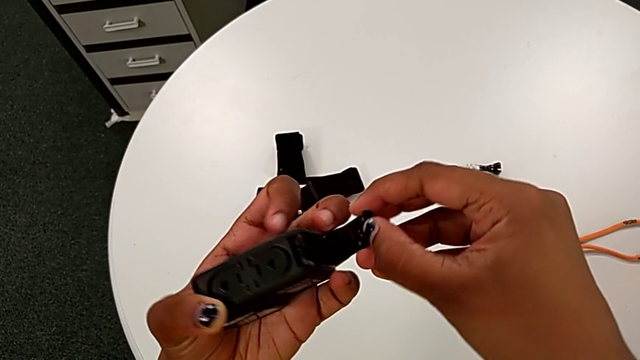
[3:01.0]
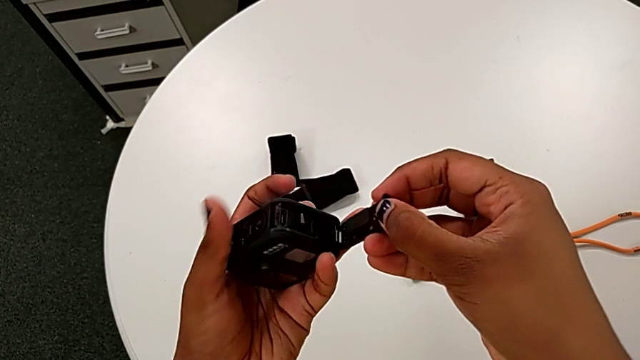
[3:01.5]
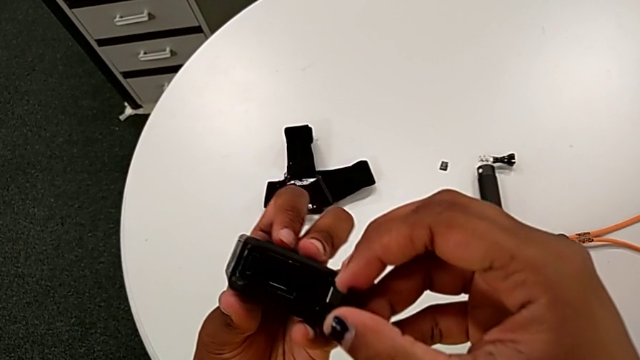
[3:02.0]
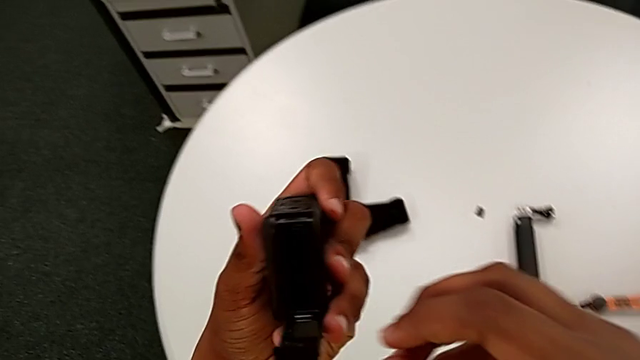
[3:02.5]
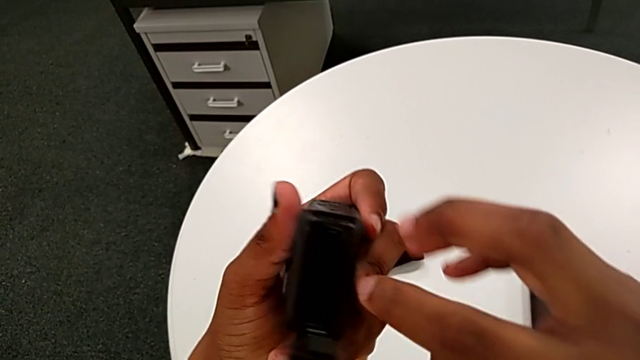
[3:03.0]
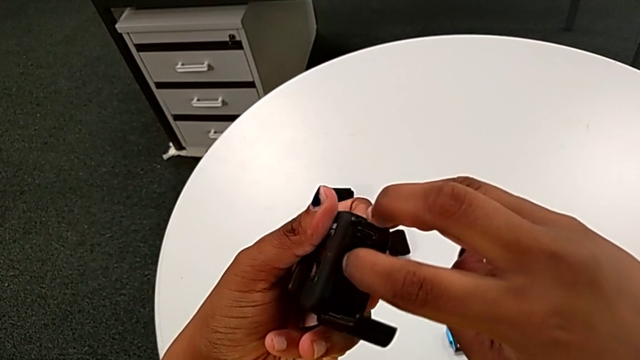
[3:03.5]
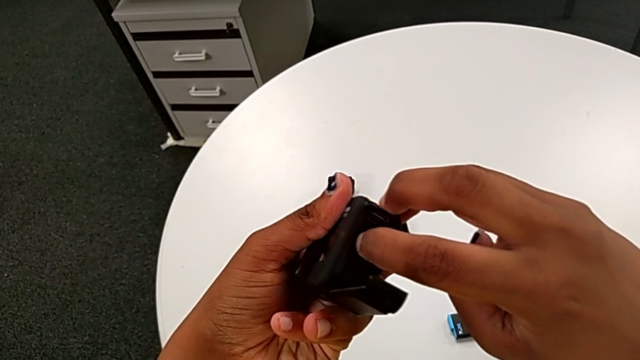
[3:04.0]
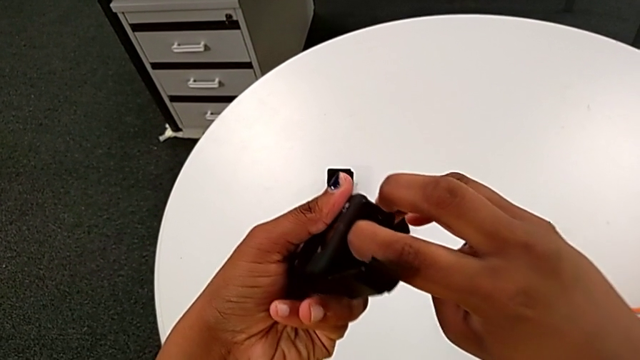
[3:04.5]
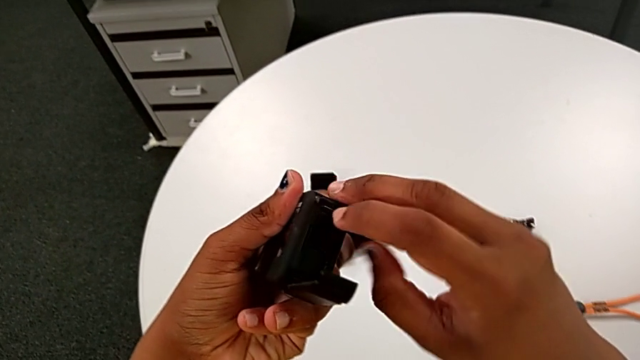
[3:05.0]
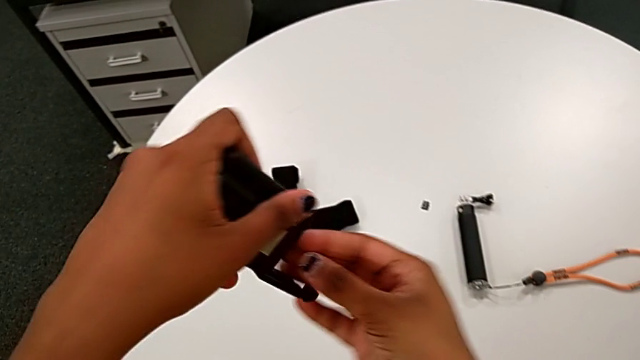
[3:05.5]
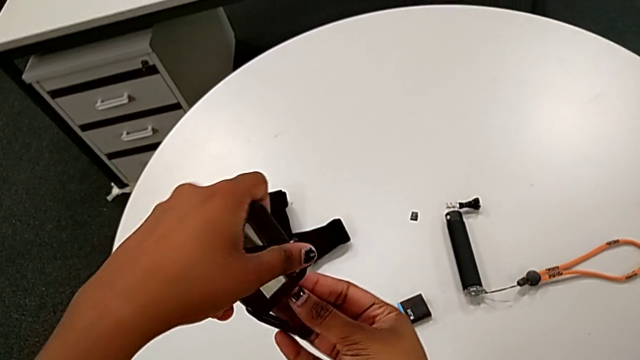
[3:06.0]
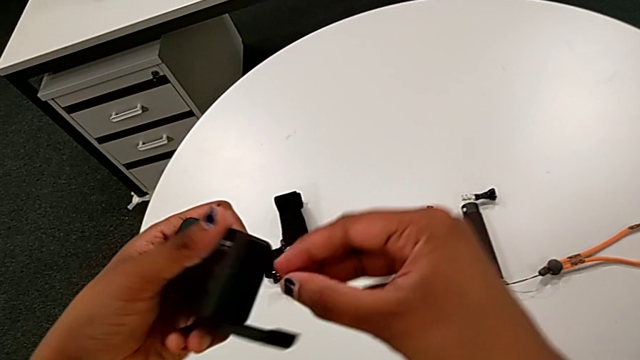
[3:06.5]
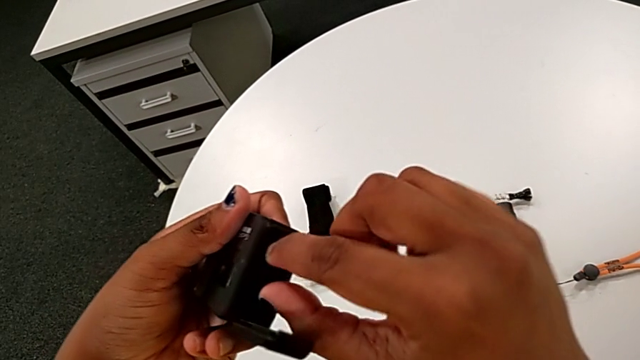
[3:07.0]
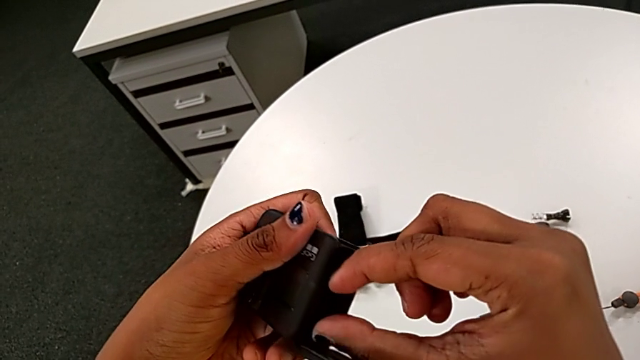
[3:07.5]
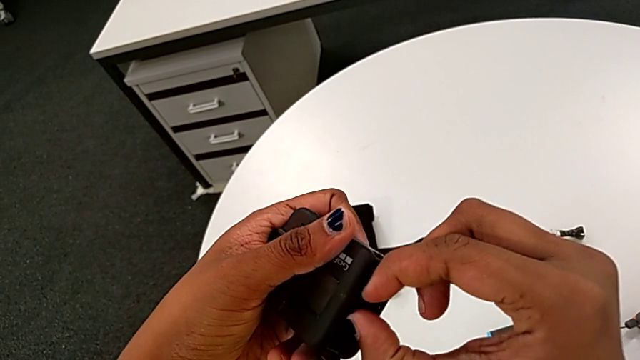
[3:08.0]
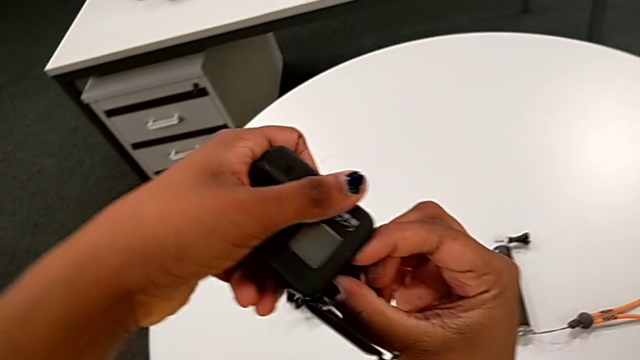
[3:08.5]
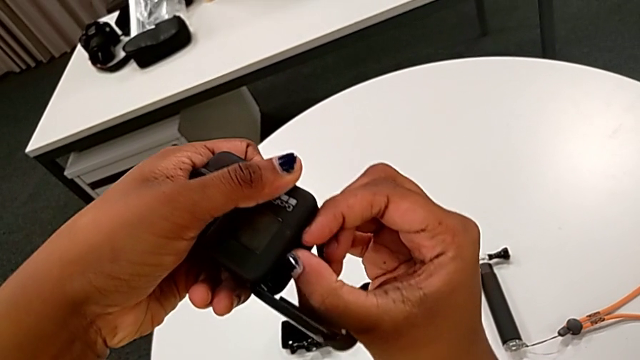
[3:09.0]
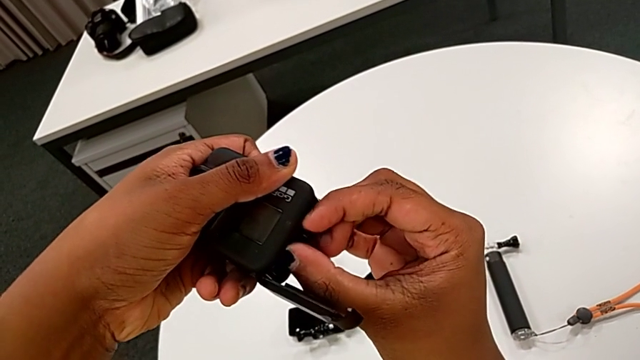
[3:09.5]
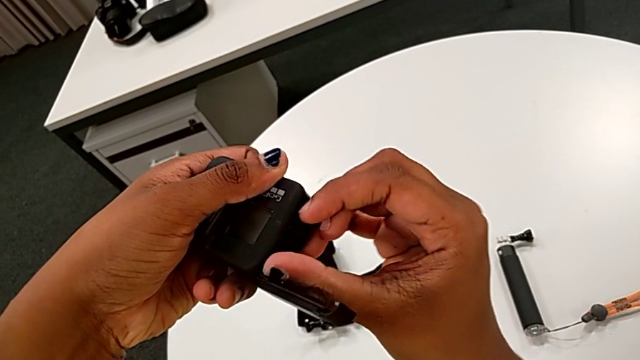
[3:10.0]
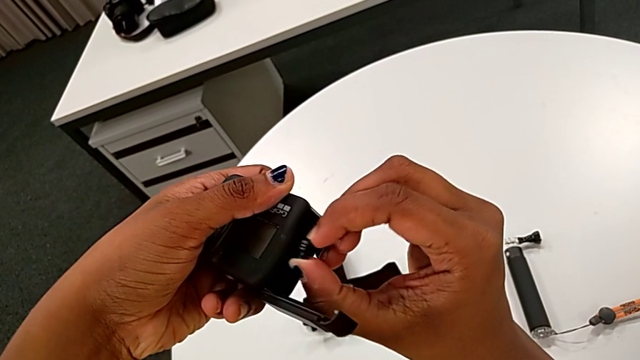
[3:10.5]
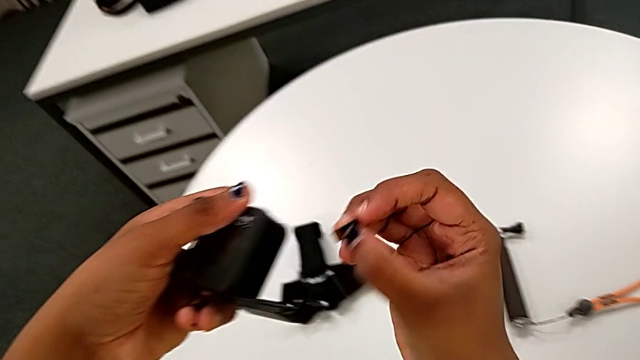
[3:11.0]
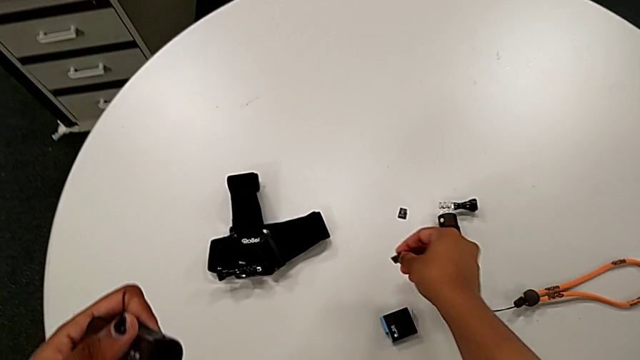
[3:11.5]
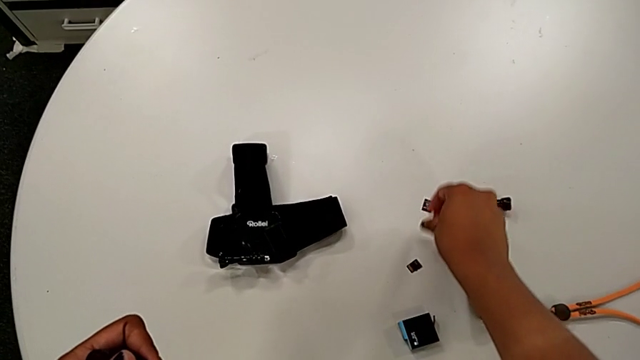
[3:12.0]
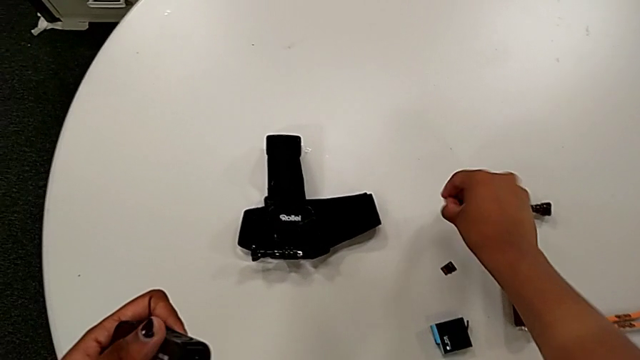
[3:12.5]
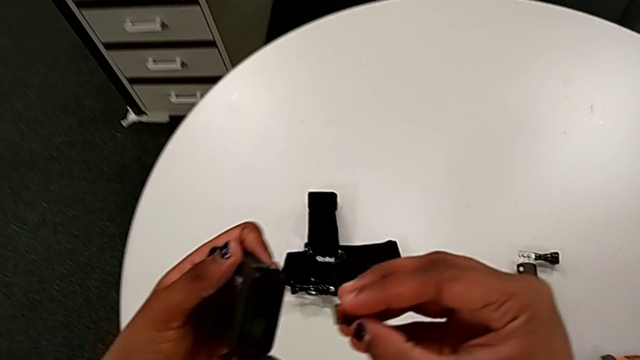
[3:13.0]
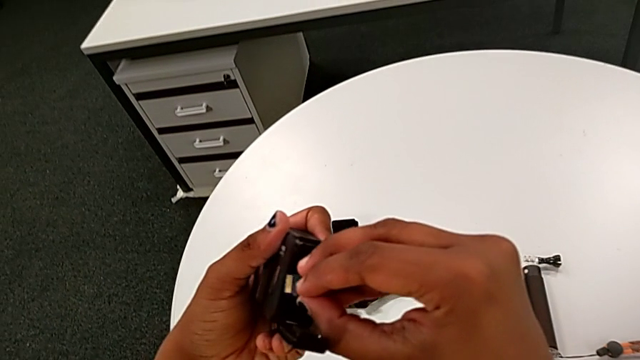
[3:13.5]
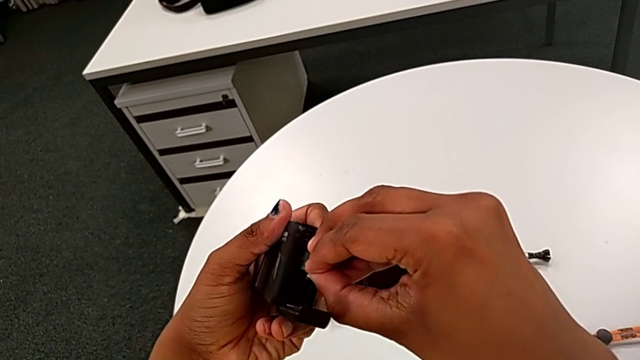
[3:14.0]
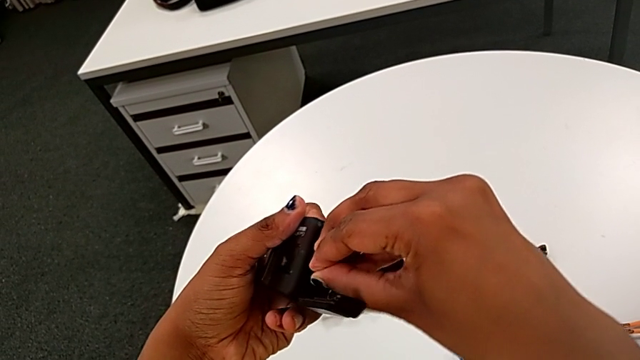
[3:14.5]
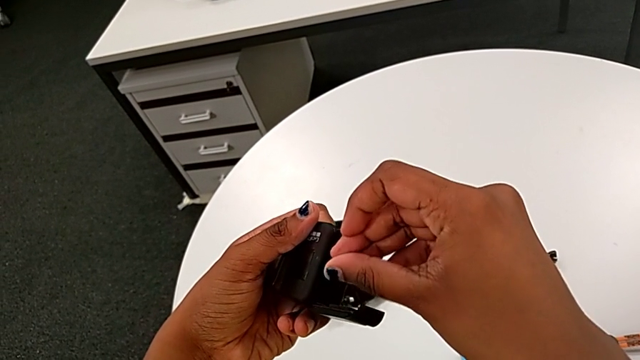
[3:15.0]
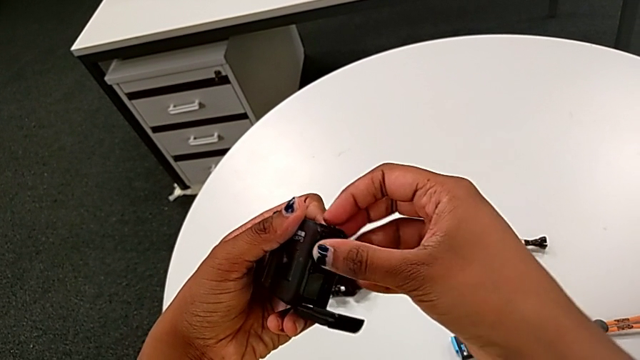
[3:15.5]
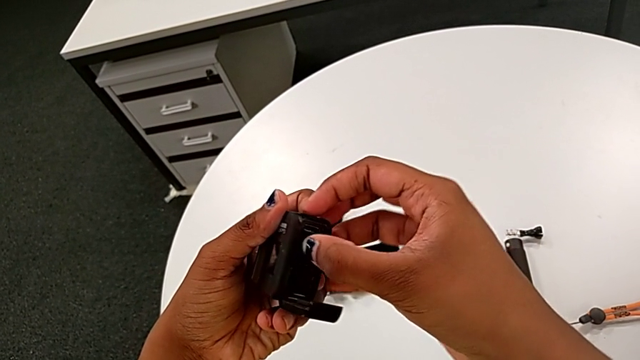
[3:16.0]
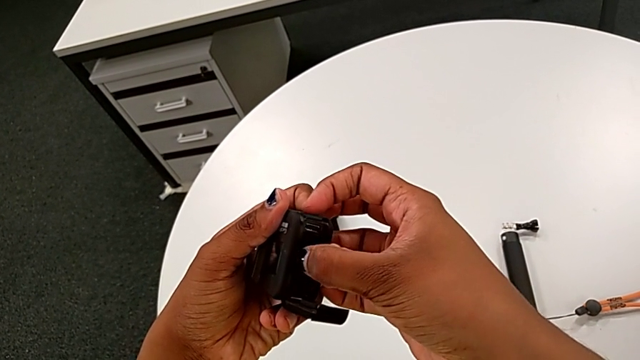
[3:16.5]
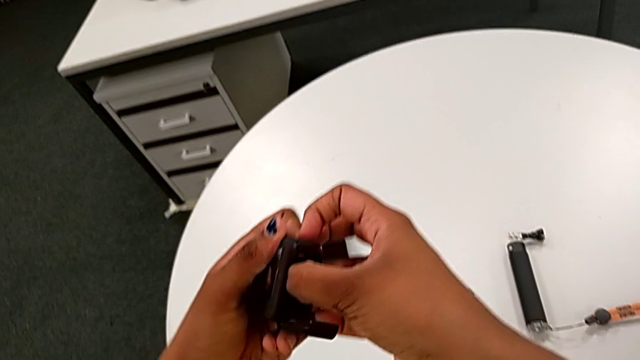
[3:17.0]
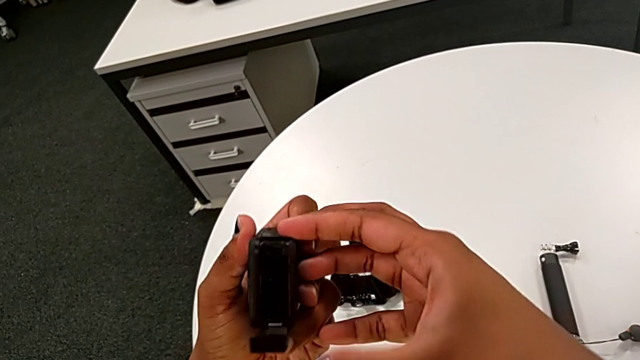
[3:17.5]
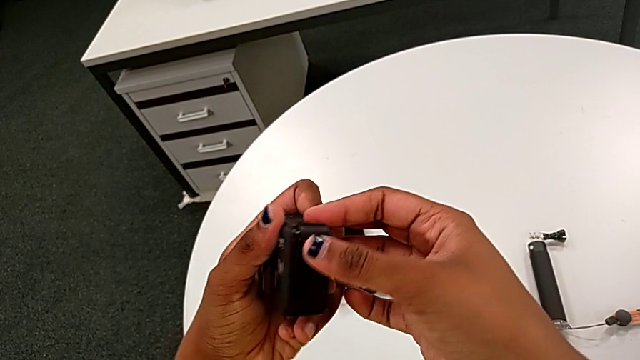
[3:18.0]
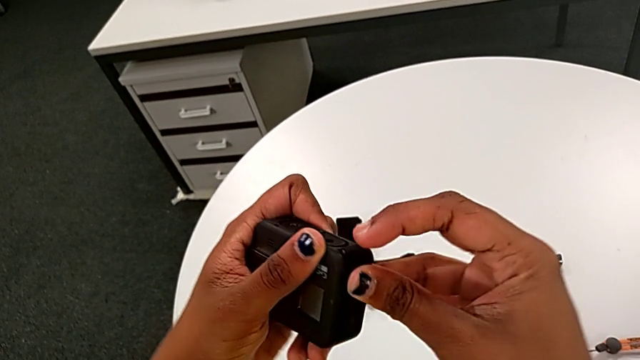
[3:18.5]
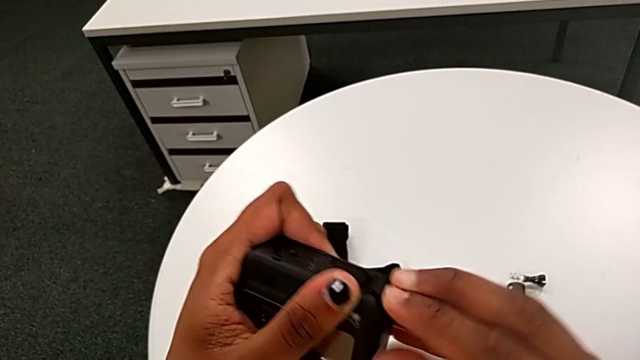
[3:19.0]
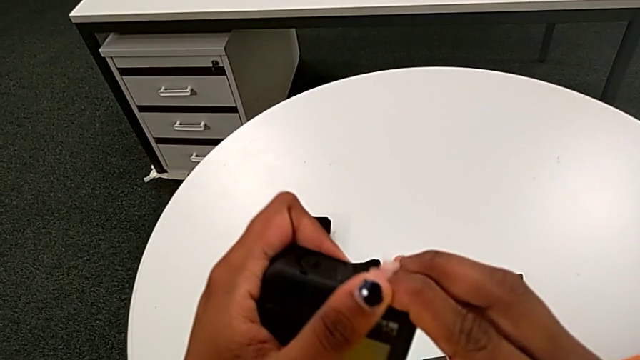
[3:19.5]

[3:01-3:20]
The camera wearer is changing the old micro SD card to a new one. They pull the SD card, drop the old SD card, lift the SD card, insert the new SD card and close the battery door.

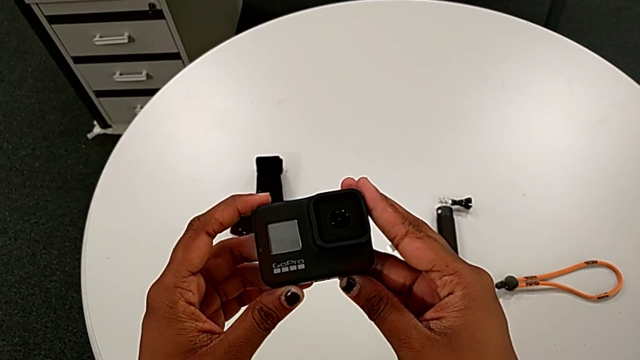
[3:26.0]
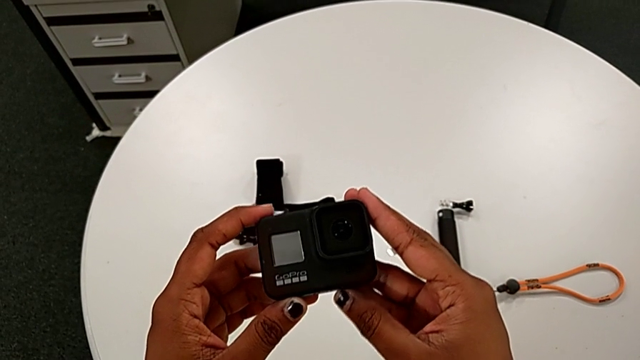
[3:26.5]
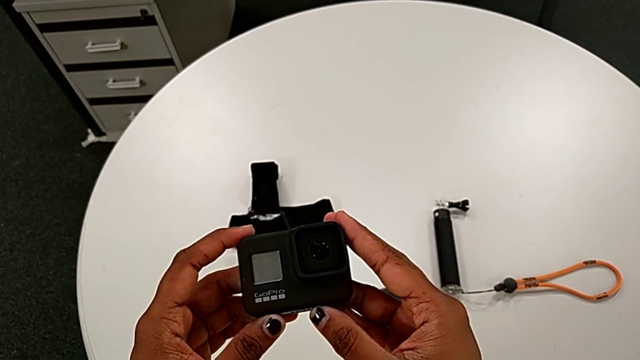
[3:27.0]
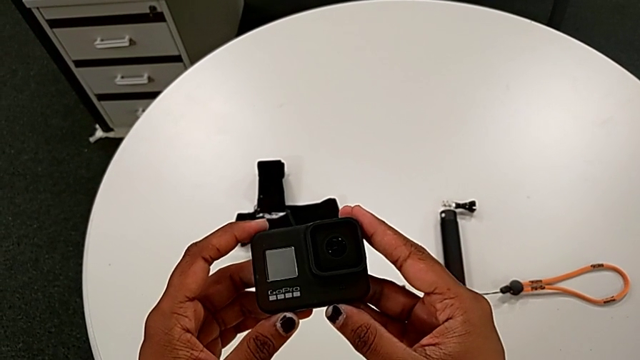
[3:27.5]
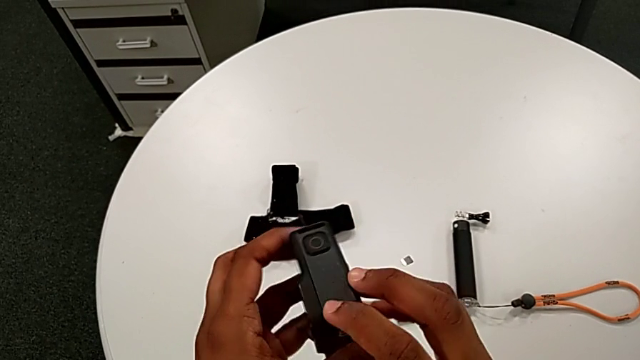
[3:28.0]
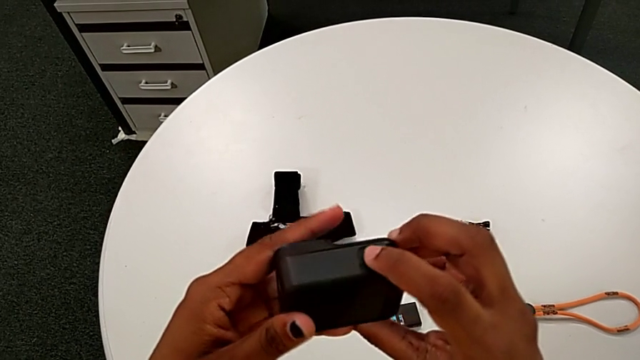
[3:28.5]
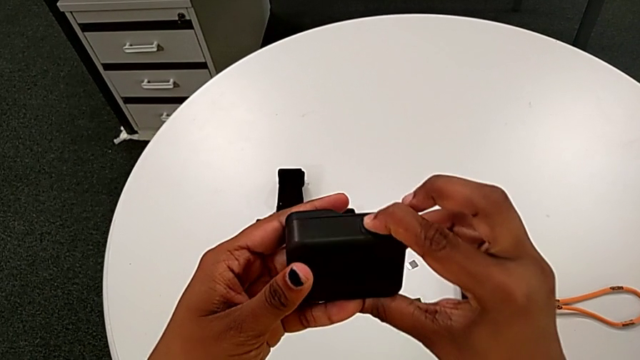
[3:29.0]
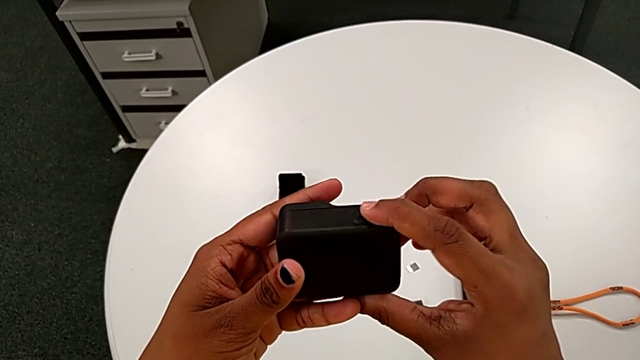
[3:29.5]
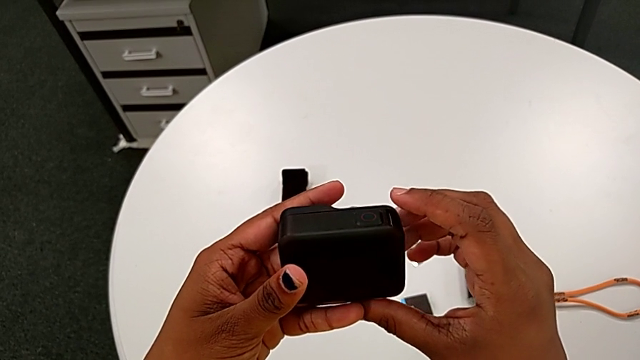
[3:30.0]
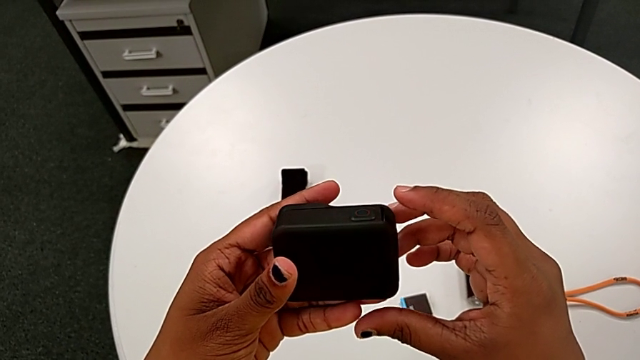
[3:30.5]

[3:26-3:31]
The camera wearer is turning on the black GoPro by pushing the side button. They rotate the GoPro and press the side button.
